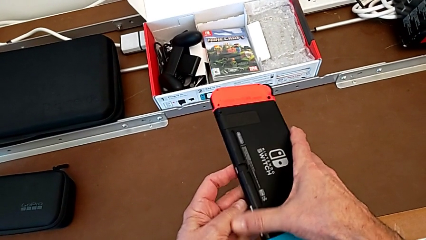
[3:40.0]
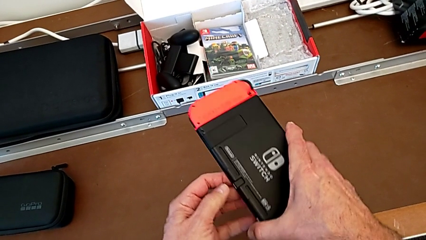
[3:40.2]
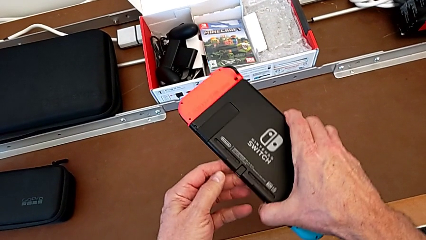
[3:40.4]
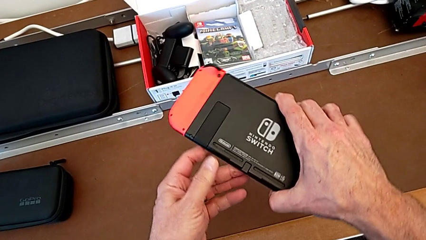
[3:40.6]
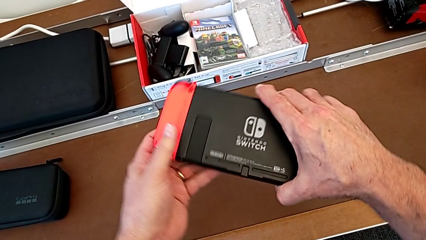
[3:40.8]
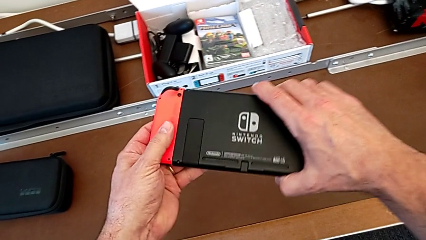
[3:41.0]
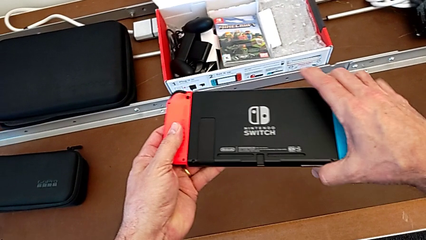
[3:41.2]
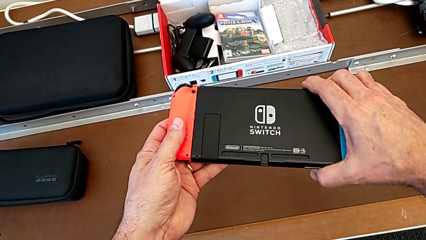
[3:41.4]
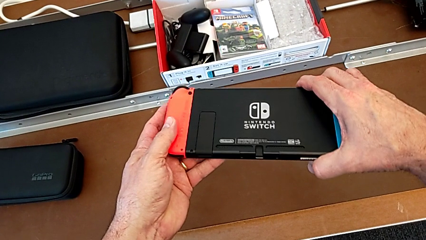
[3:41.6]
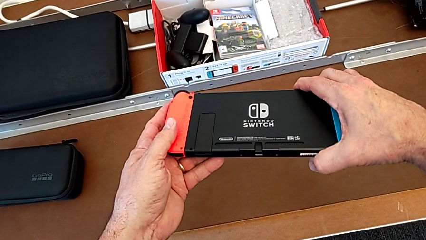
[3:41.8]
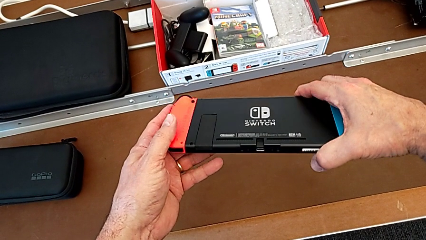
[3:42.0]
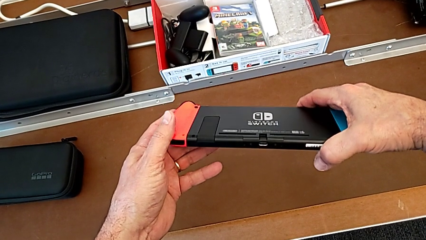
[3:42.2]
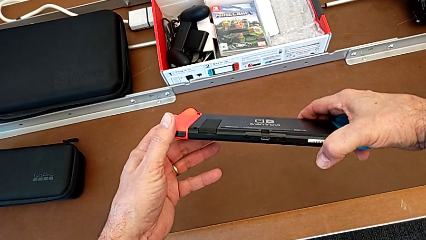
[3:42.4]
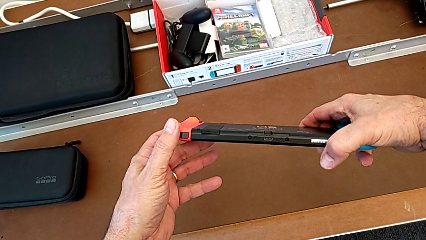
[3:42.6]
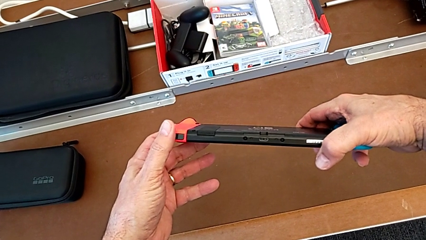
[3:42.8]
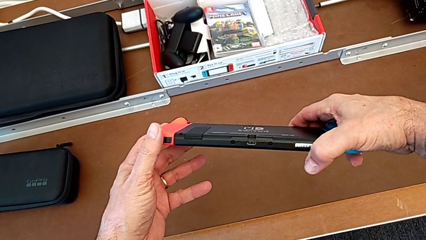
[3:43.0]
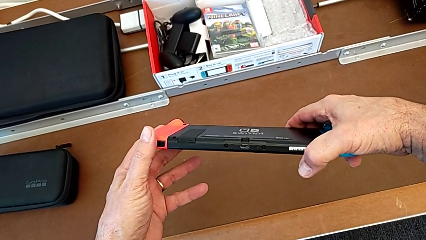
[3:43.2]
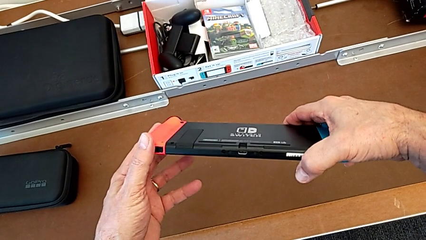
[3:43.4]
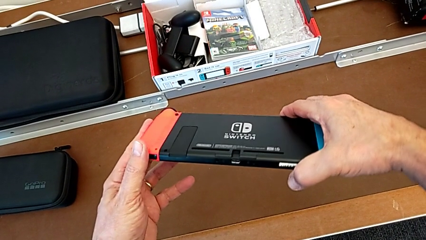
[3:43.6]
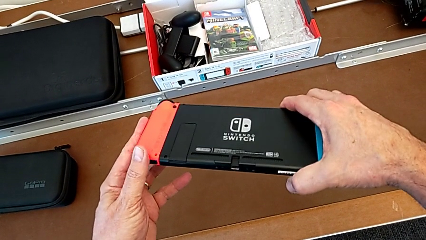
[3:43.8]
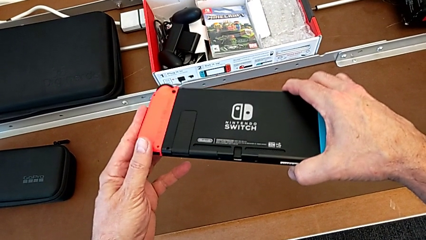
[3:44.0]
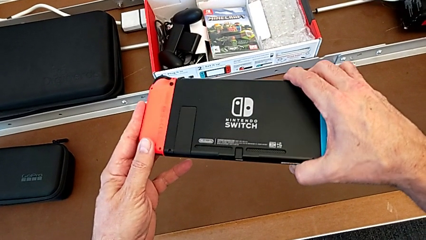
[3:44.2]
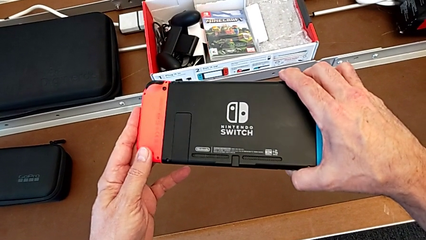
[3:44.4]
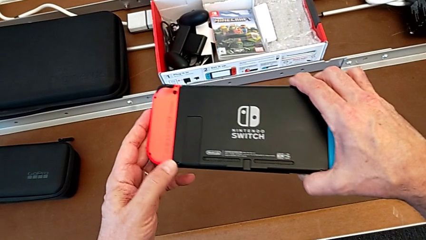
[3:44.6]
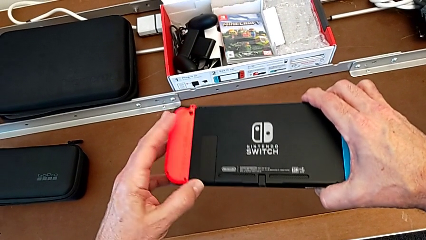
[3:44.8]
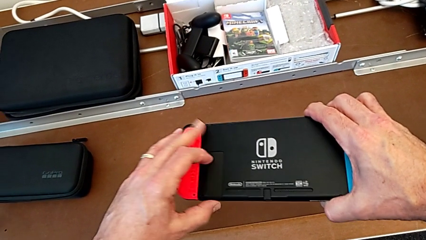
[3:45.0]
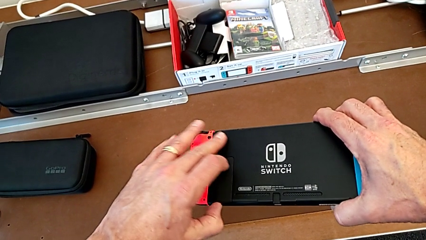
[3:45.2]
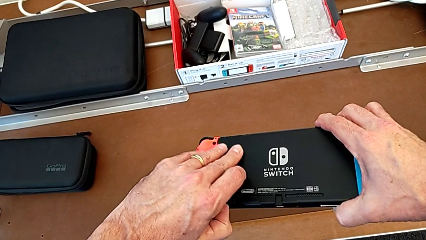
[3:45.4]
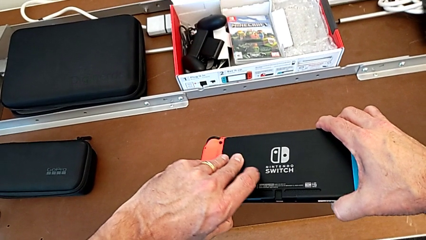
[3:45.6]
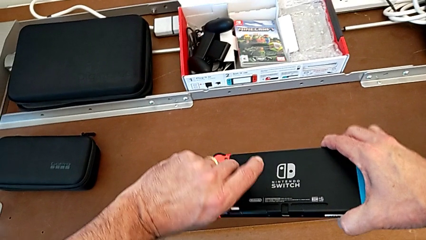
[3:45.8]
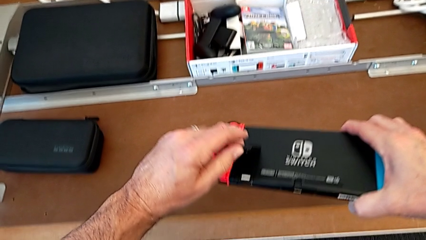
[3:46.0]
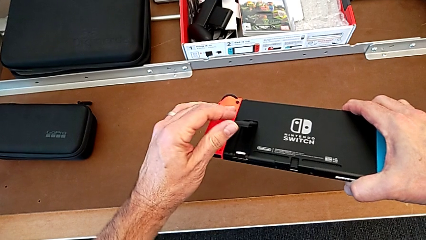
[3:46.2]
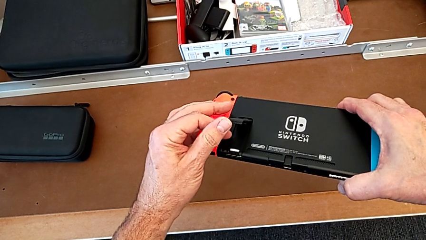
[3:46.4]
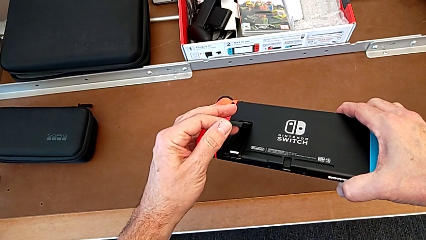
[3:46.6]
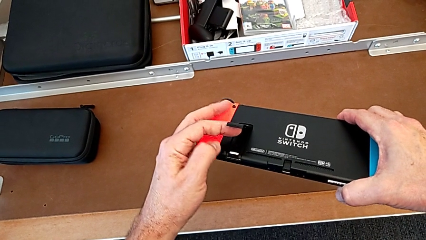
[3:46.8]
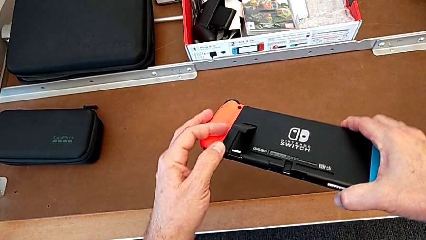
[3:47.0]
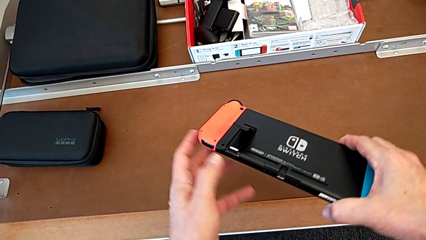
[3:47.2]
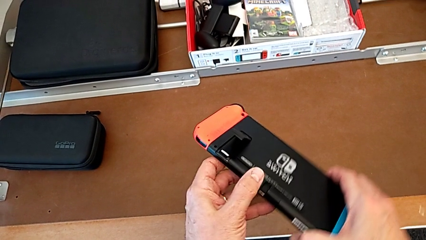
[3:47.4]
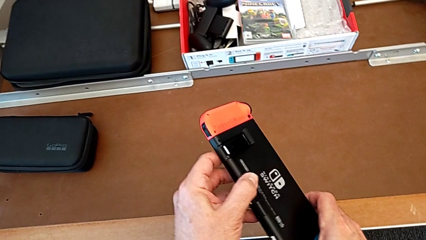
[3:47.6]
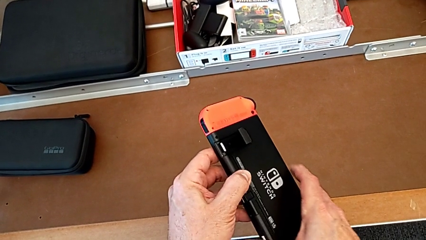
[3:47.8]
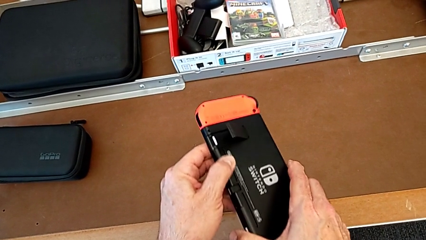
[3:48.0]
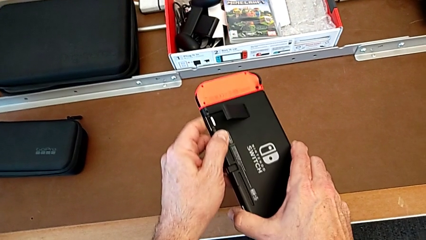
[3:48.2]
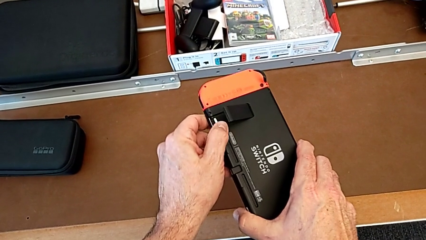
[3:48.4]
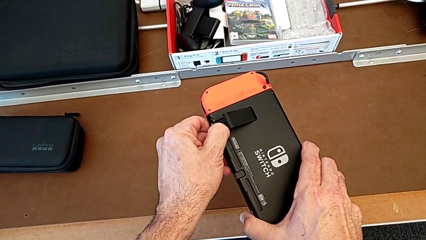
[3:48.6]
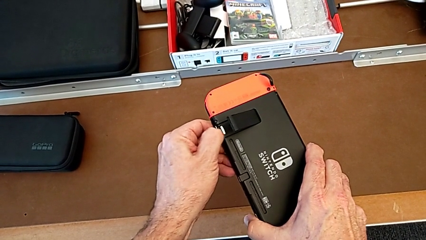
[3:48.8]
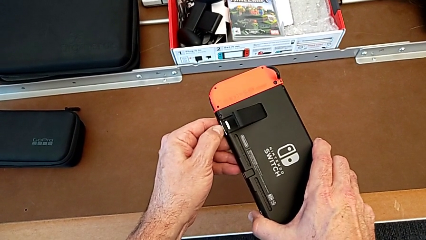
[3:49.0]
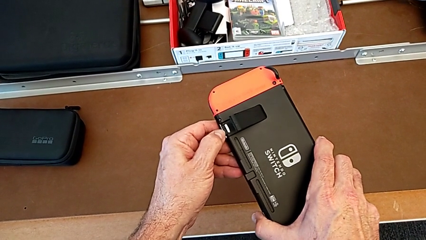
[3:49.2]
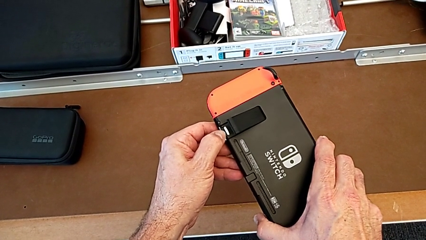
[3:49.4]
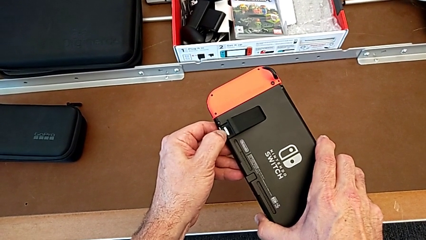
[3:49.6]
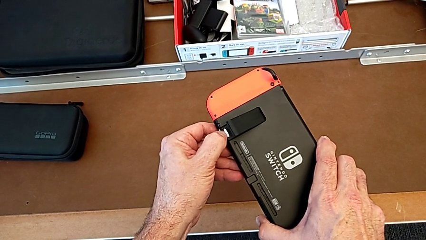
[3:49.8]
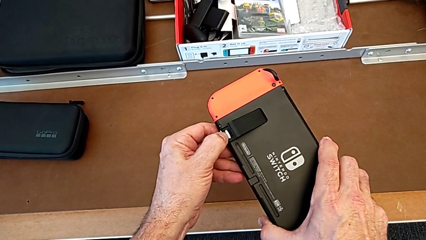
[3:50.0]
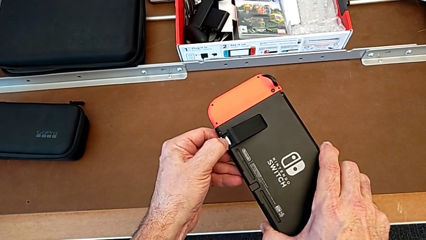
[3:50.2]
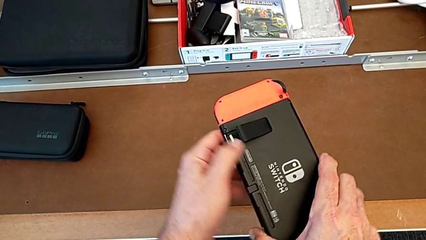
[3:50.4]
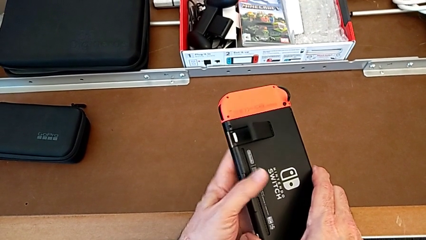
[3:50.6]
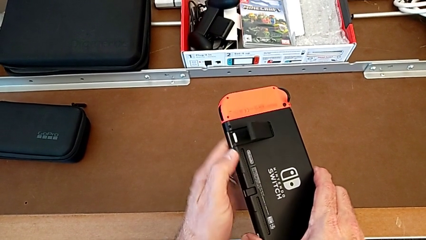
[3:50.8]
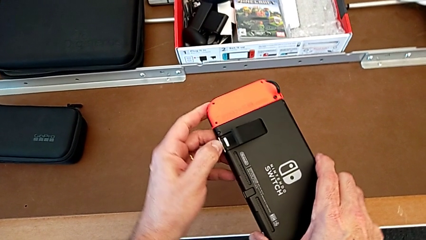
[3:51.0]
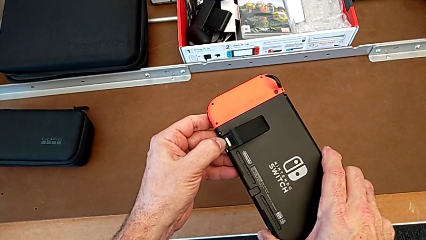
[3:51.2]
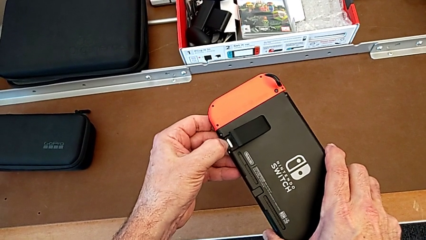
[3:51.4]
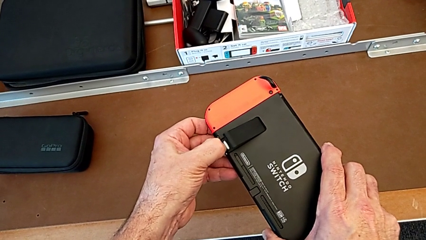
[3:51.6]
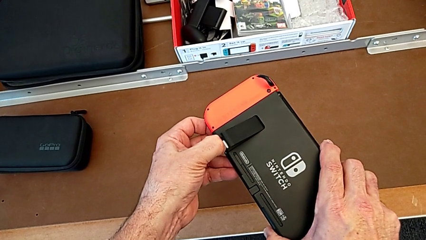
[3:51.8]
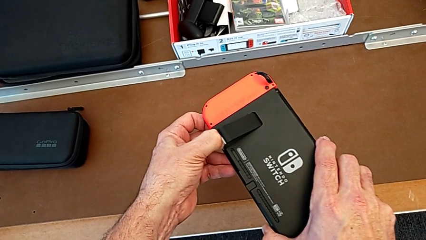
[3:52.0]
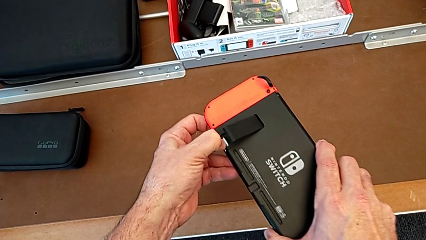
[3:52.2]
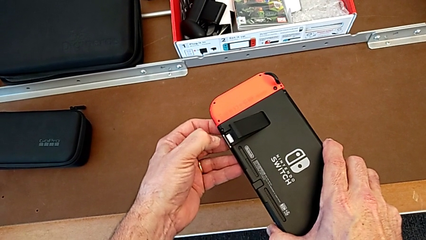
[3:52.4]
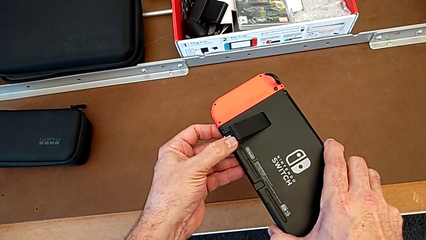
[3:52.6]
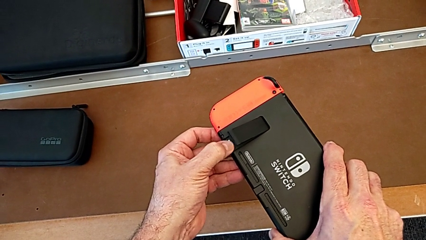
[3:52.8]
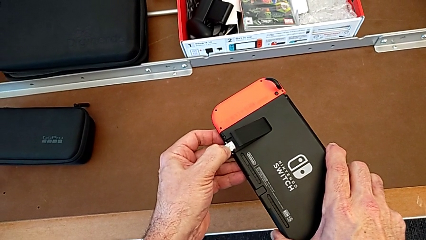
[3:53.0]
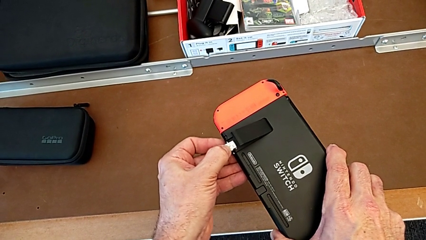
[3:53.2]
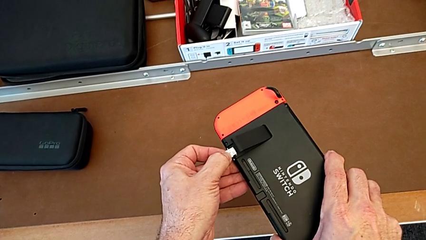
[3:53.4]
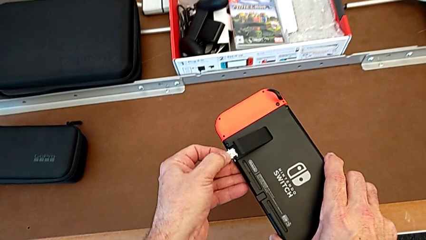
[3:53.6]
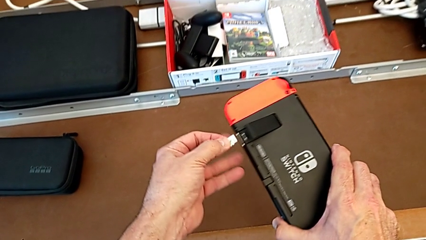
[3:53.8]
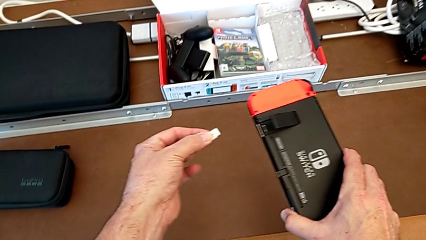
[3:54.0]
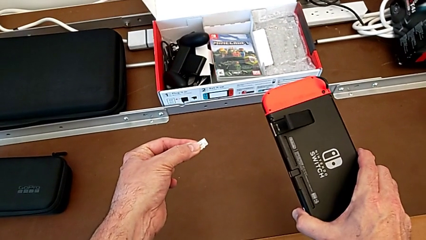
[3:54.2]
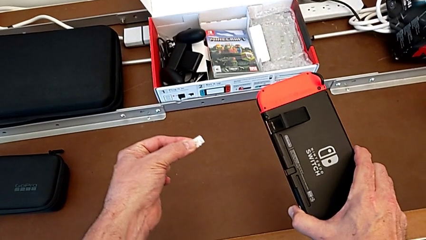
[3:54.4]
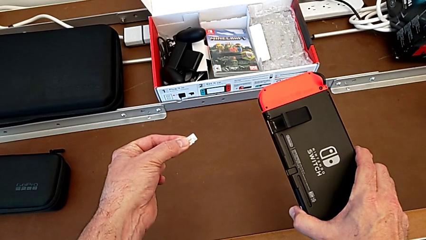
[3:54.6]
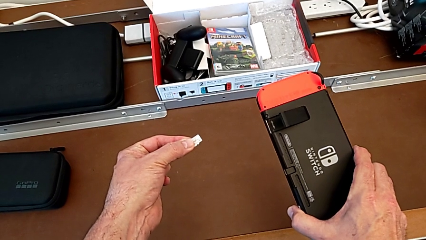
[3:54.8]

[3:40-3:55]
The camera wearer is removing the SD card. They rotate the Nintendo Switch, inspect it, grab the kickstand, open it, turn the Nintendo Switch, push the SD card and withdraw it.

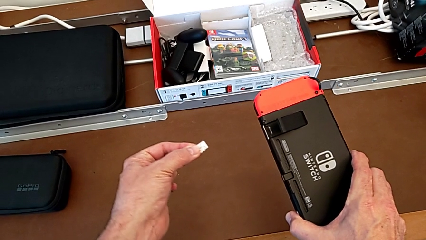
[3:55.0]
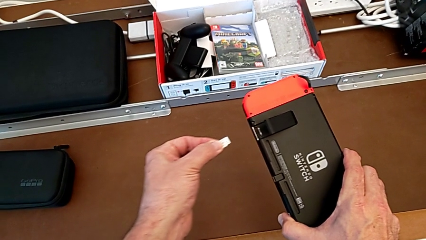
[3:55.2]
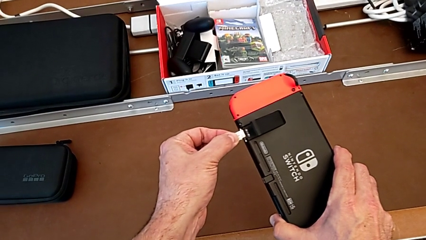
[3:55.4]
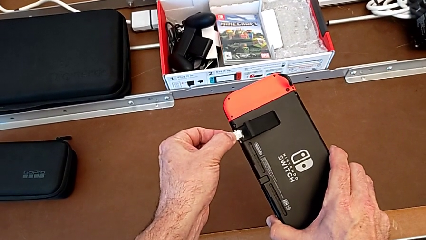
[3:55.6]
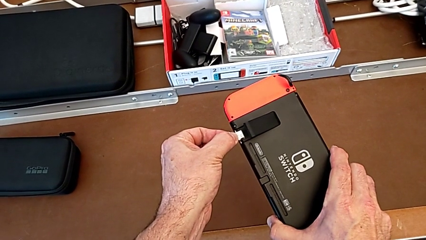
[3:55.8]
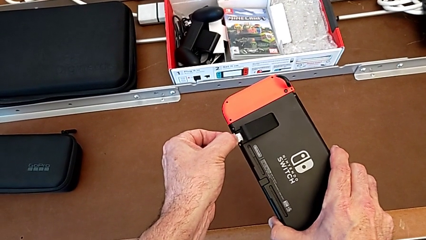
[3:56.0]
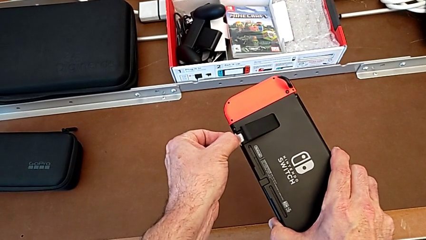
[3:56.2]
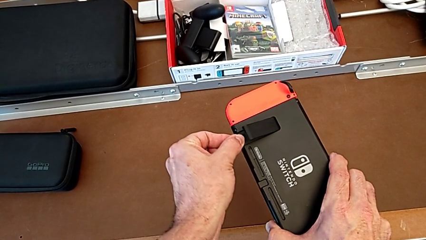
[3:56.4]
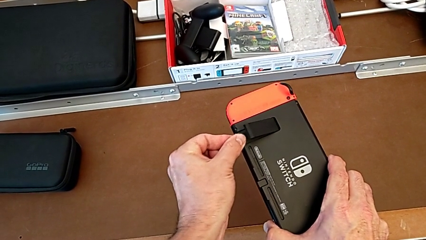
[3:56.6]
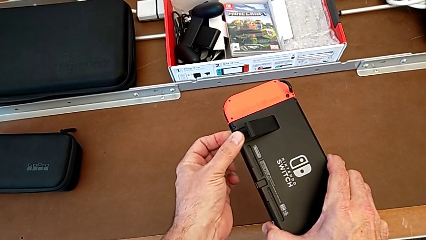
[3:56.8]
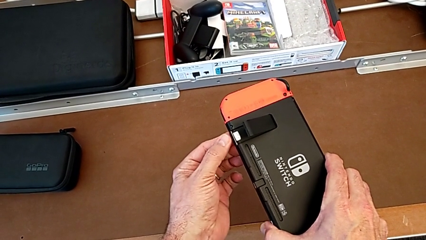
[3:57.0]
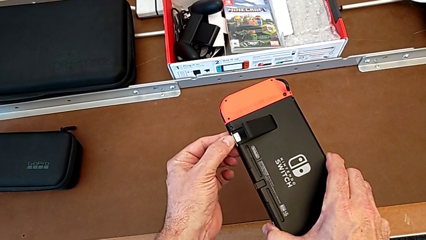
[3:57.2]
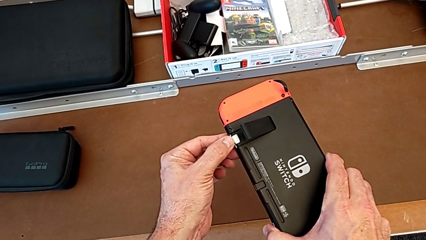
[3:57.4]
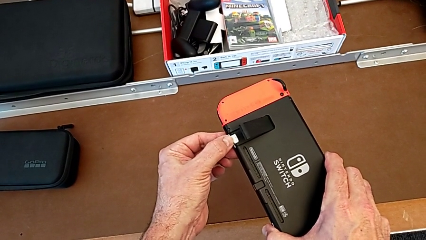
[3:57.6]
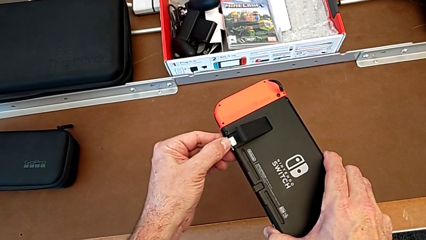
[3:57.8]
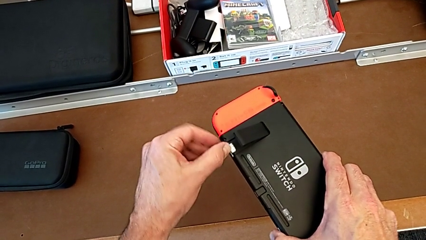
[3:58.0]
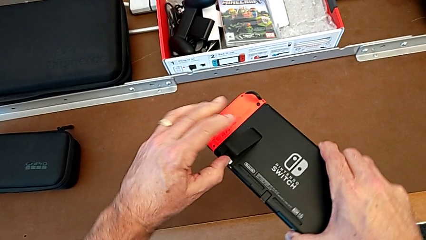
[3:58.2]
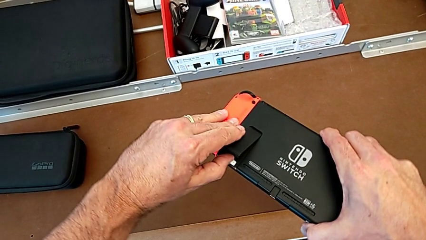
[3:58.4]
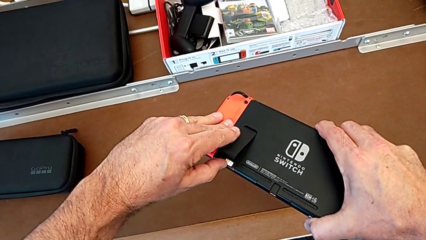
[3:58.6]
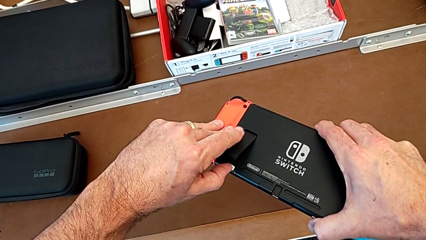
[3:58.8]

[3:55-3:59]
The camera wearer is putting the SD card back into the Nintendo Switch. They insert the SD card and assemble it.
